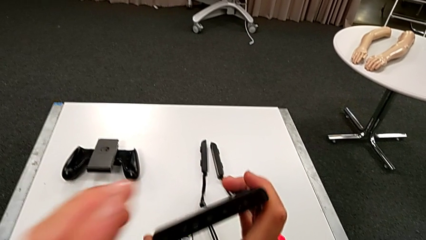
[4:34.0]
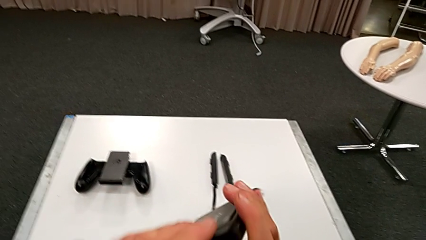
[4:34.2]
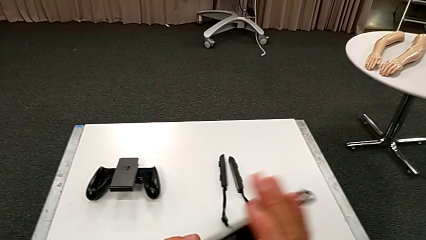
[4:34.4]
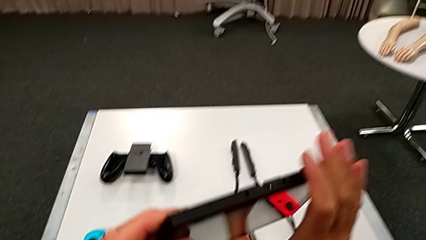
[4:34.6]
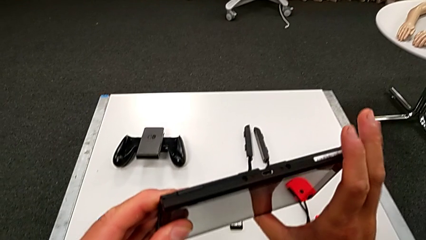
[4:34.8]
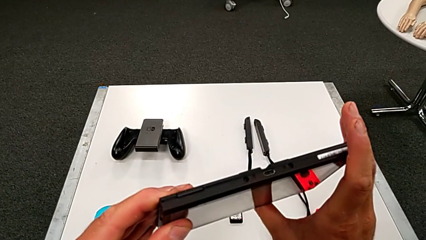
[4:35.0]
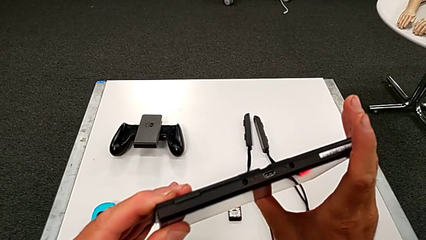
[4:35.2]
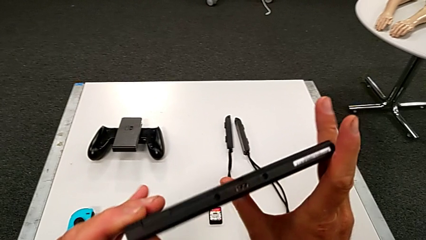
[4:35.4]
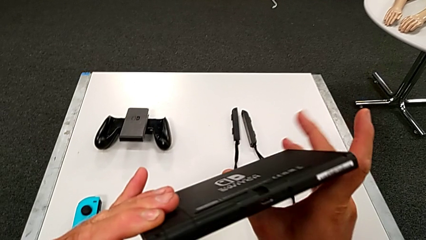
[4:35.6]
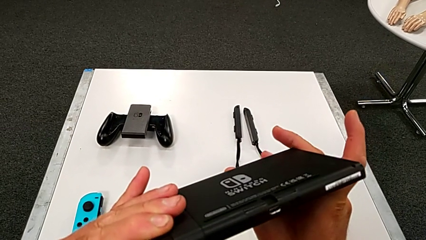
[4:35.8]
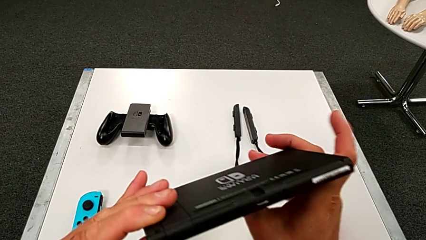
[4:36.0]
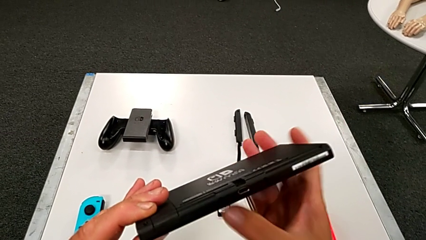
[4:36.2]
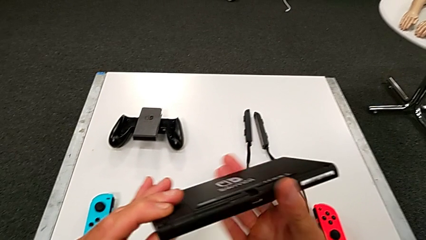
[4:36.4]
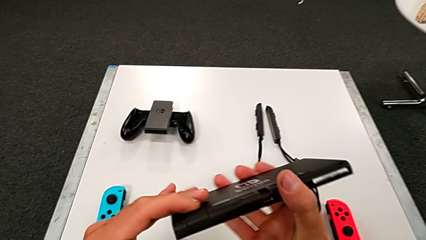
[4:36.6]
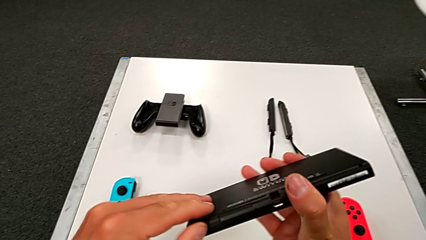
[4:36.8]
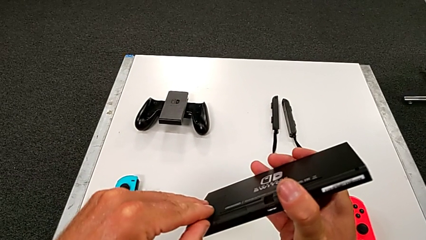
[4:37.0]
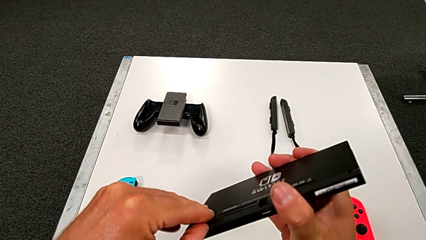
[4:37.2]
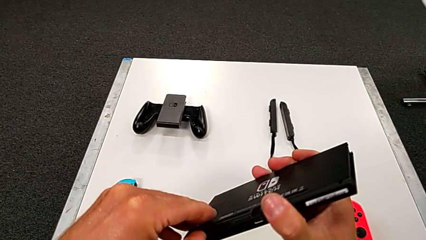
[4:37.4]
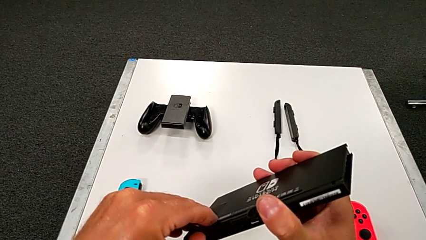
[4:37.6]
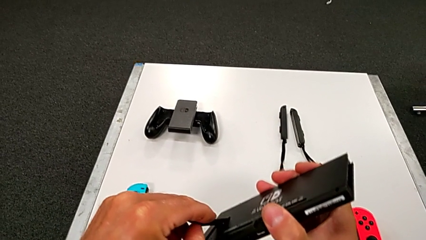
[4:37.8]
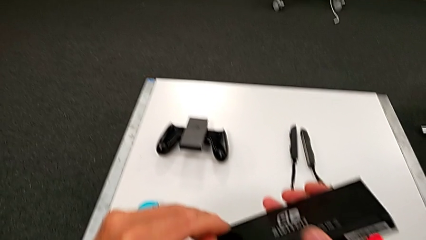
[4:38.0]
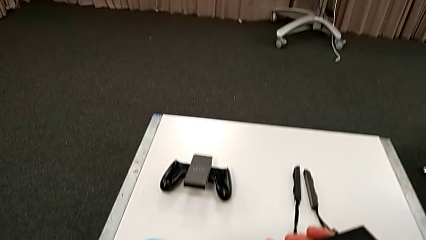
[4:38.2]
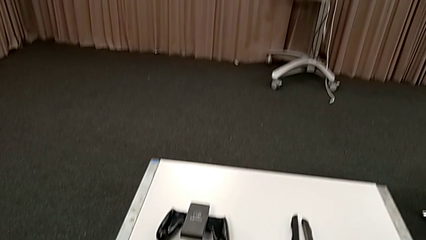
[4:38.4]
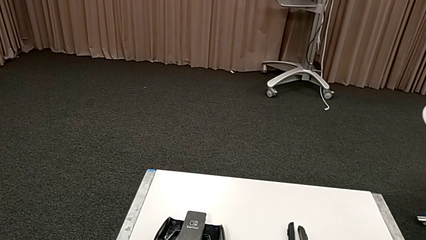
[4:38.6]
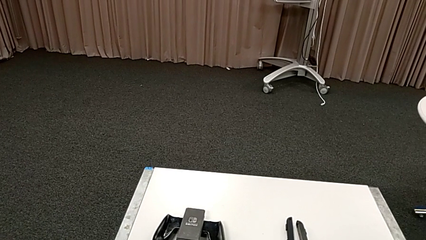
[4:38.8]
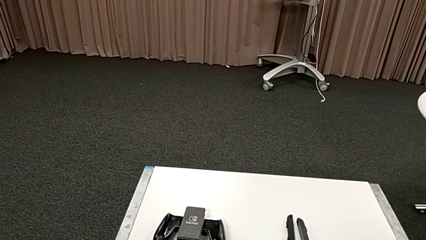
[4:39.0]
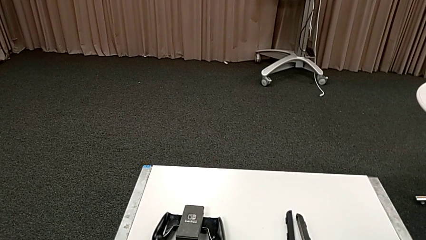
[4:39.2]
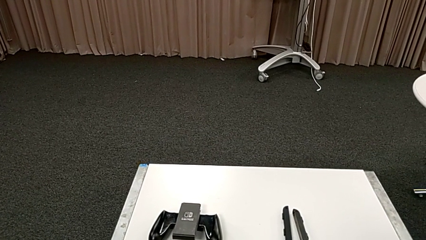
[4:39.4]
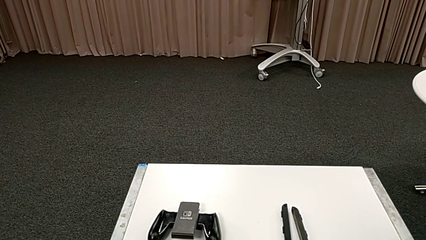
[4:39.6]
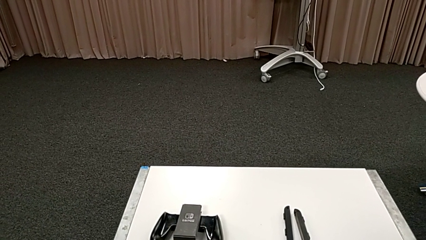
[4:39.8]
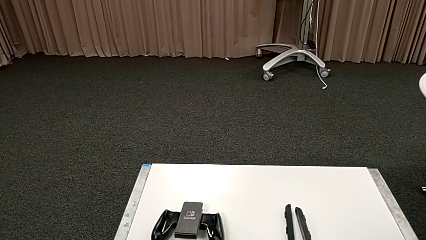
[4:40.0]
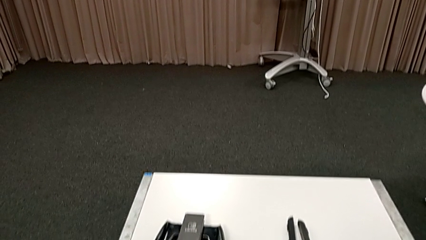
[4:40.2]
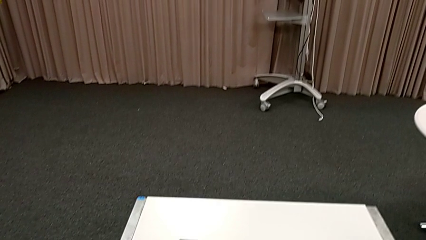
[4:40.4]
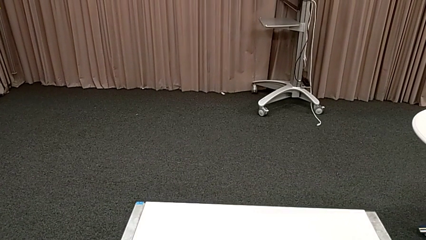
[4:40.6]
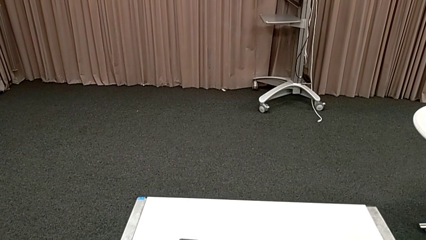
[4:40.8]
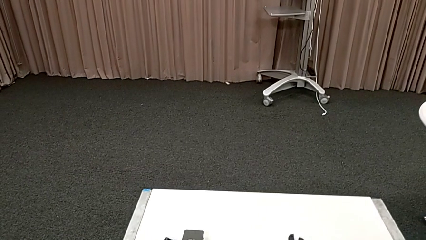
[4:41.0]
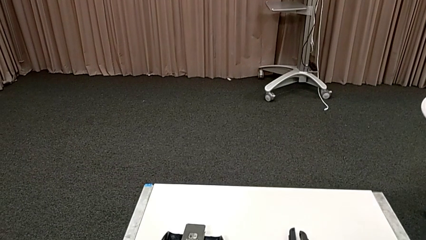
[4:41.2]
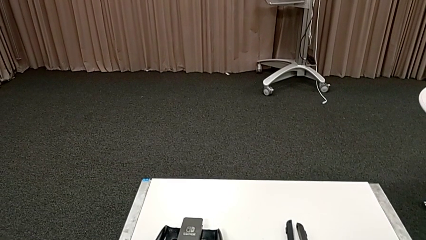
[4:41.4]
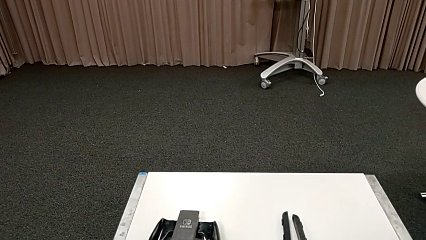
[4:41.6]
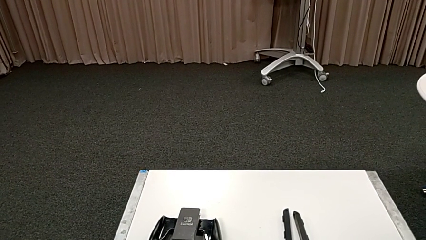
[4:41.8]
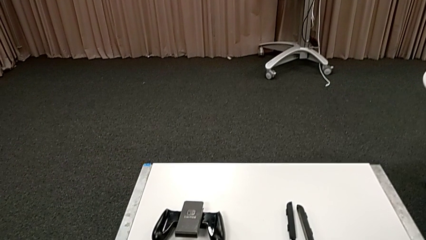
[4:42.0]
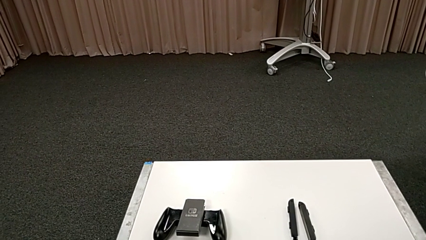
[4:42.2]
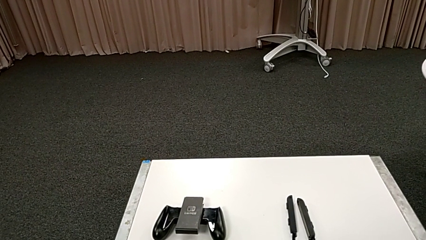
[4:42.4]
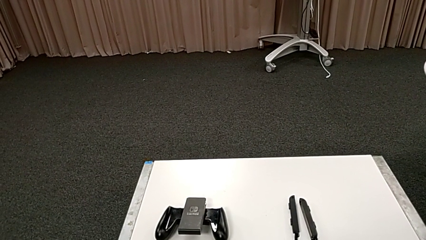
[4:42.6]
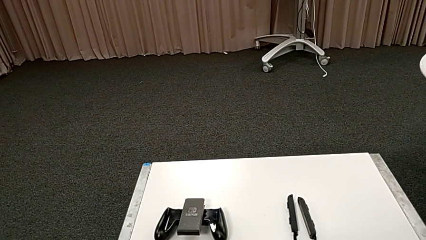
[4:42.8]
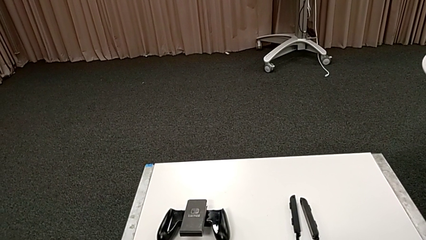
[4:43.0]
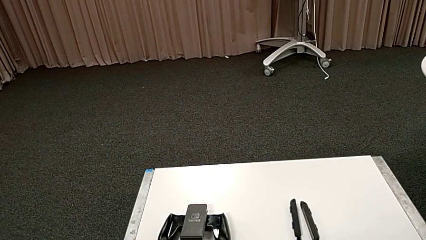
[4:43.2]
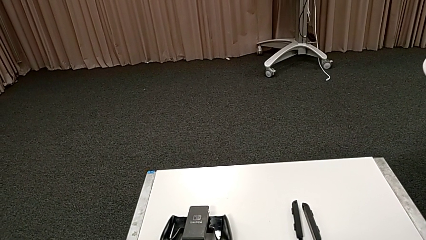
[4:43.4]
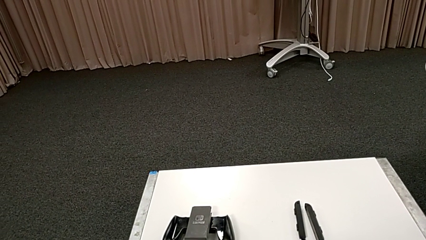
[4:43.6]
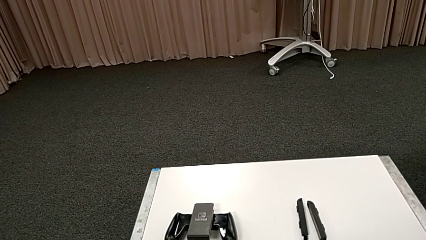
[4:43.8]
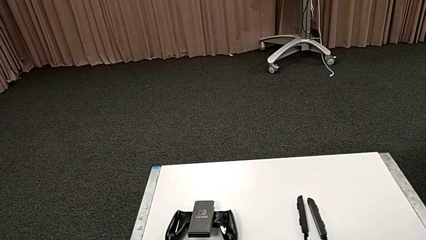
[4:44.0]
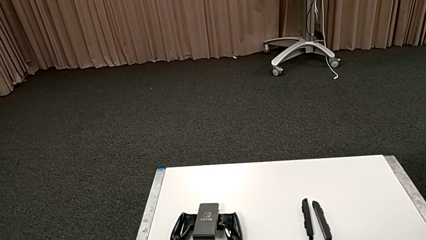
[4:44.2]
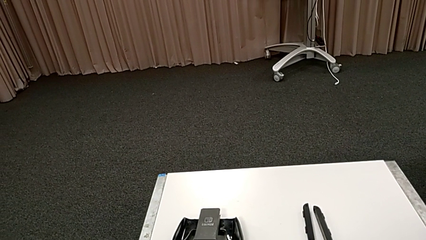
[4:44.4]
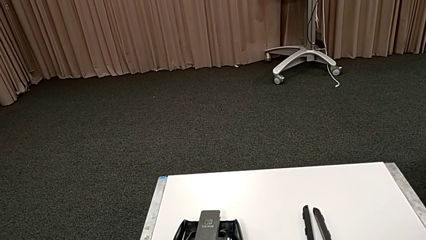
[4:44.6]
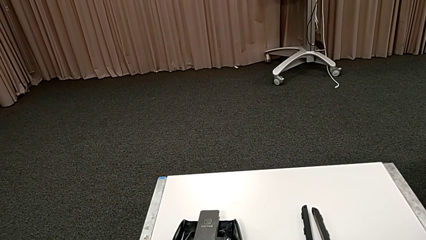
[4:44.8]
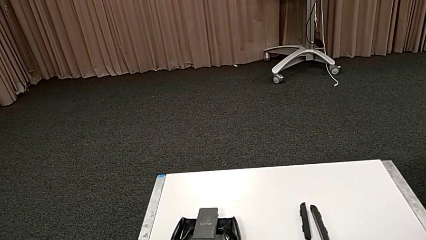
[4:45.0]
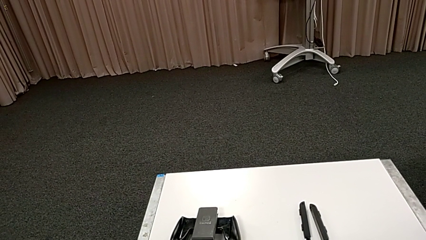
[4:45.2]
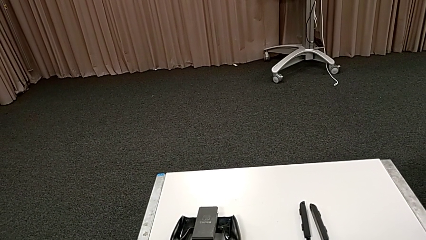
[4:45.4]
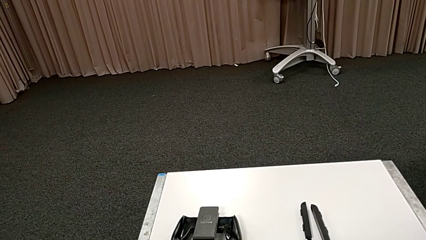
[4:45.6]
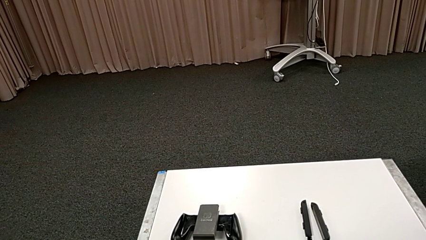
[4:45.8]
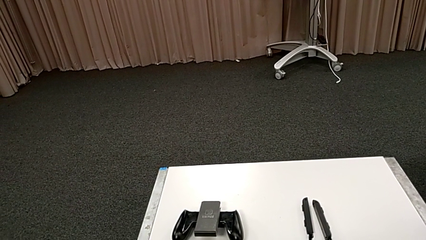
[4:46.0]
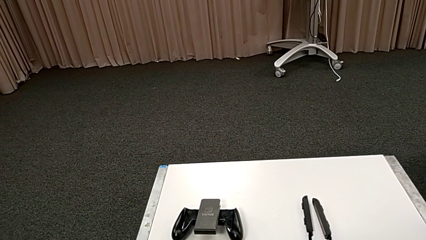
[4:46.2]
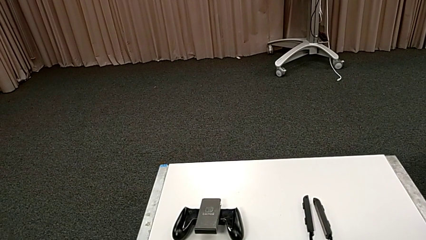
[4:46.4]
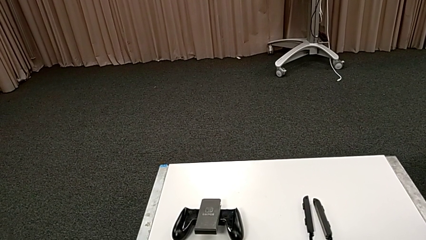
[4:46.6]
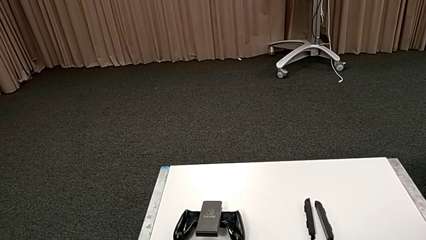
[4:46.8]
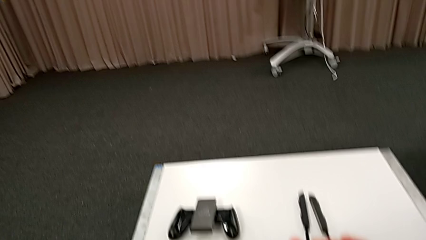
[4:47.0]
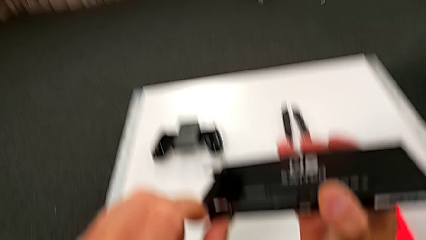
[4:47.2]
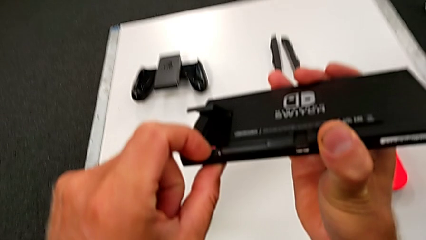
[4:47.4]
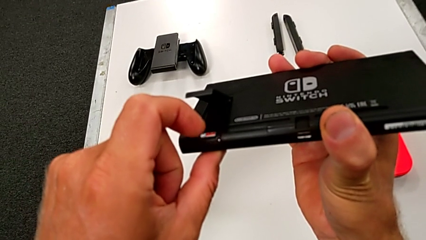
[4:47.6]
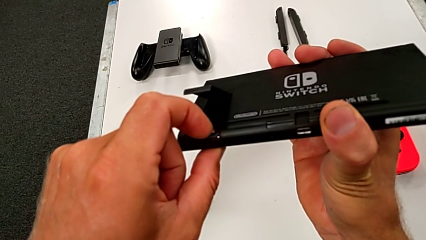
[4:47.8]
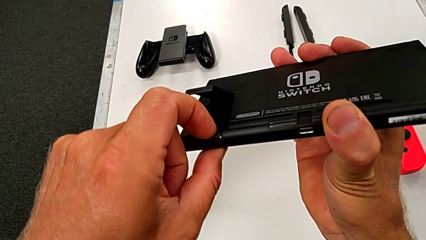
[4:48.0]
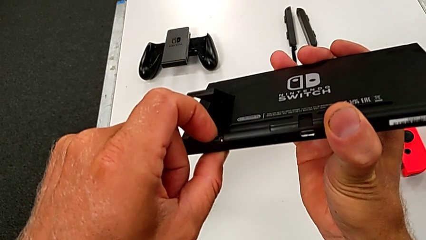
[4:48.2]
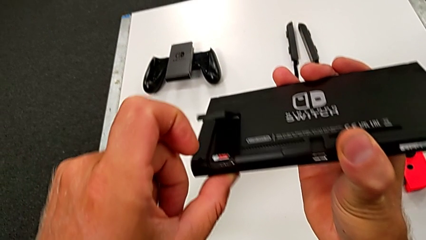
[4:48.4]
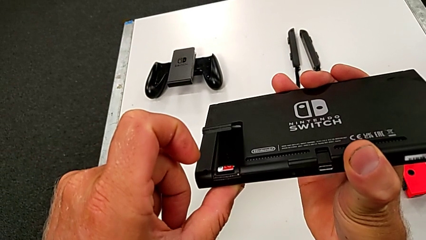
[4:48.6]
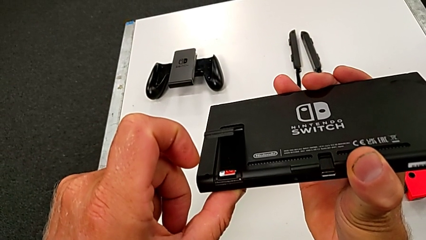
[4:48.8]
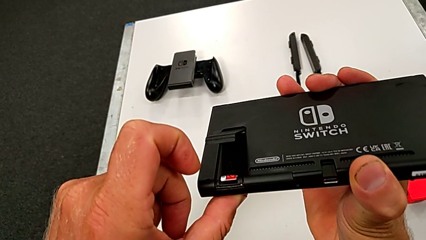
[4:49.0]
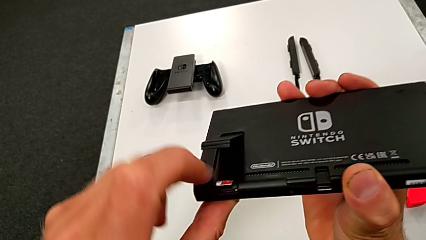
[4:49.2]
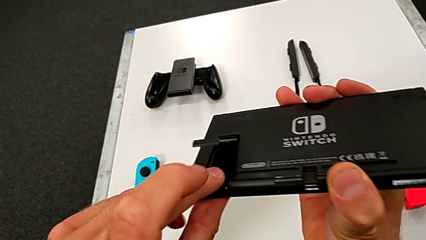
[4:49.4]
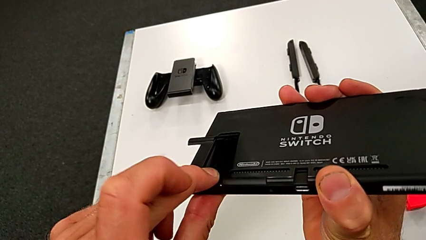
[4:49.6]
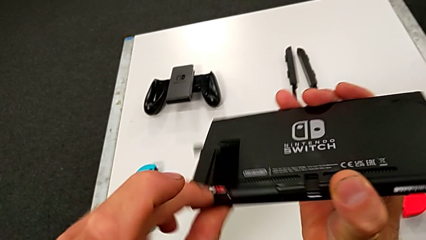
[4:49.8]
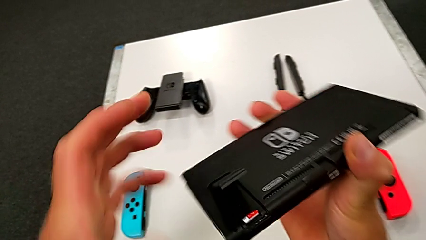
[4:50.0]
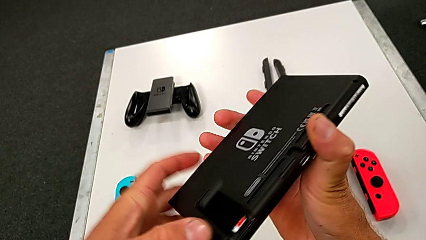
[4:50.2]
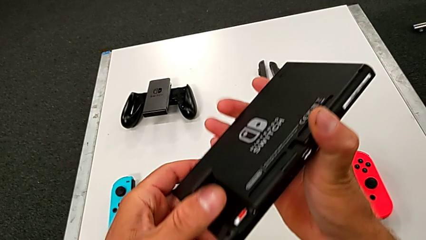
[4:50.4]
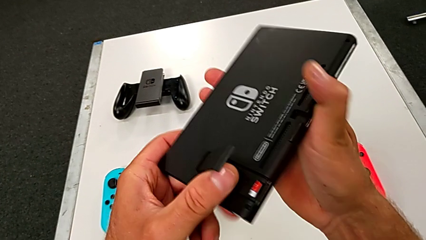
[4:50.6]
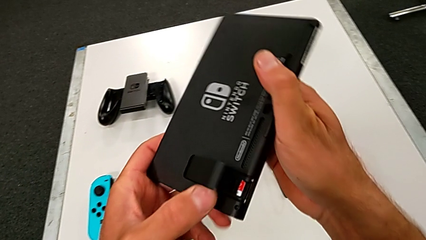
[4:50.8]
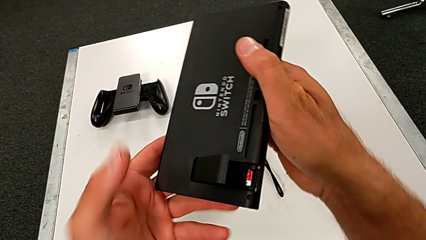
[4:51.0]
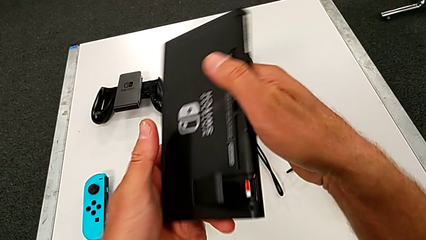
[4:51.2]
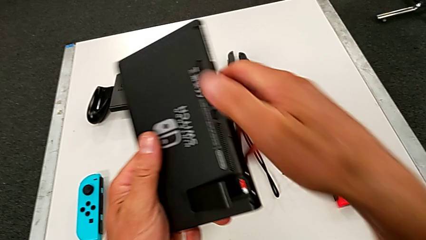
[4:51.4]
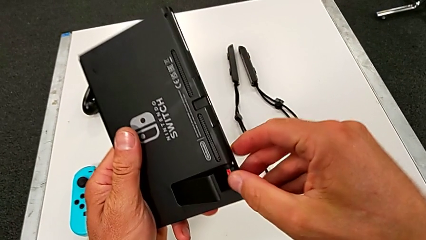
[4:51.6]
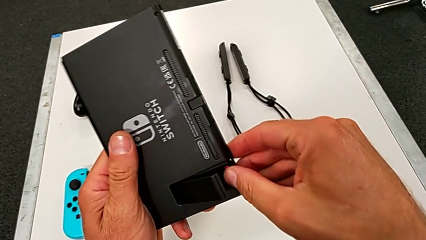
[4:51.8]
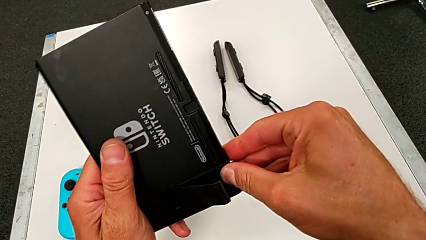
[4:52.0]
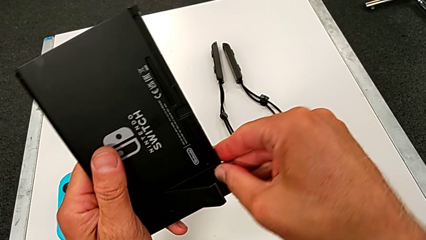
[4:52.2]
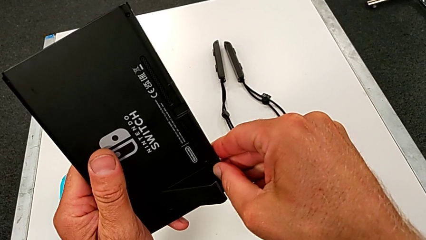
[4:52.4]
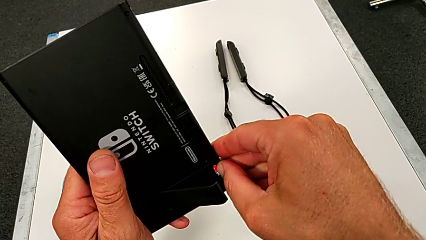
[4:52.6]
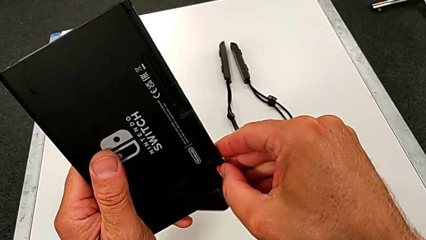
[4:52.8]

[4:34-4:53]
The camera wearer is pulling out the little SD card. They open the black Nintendo Switch.
